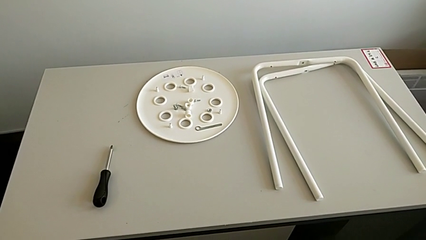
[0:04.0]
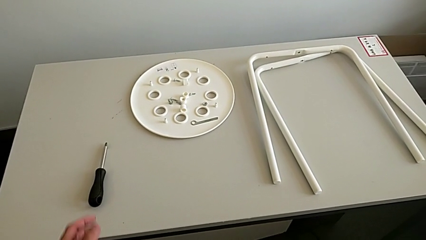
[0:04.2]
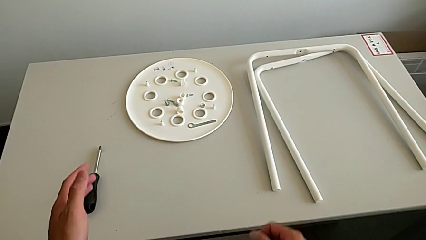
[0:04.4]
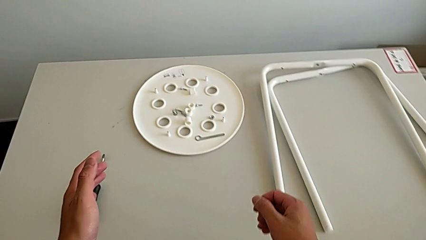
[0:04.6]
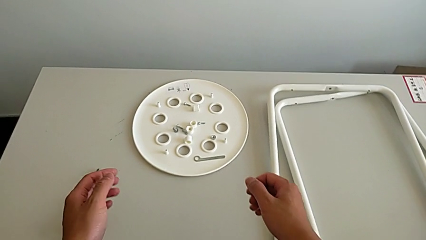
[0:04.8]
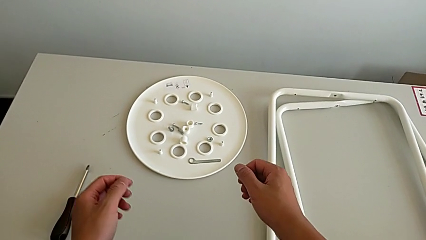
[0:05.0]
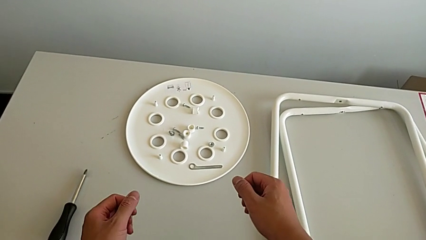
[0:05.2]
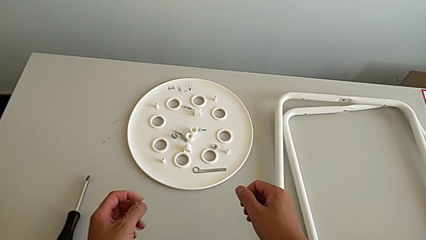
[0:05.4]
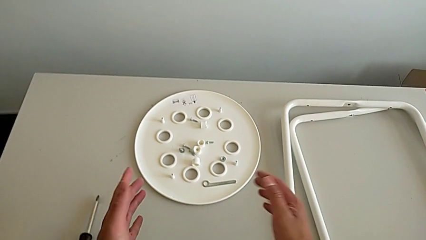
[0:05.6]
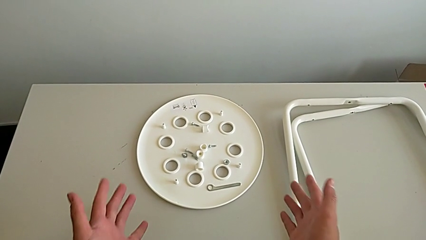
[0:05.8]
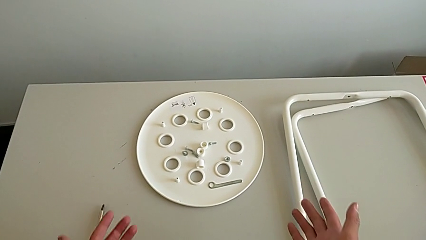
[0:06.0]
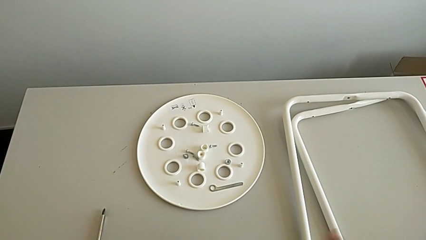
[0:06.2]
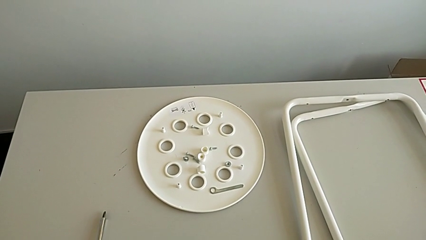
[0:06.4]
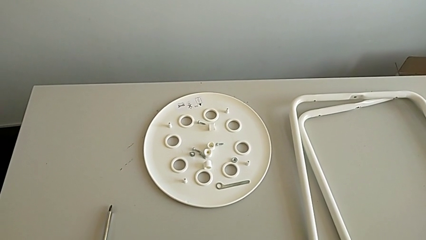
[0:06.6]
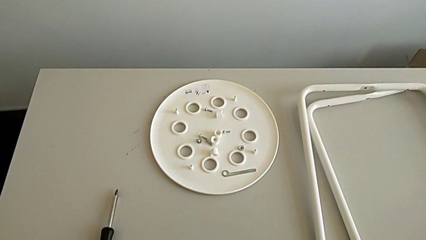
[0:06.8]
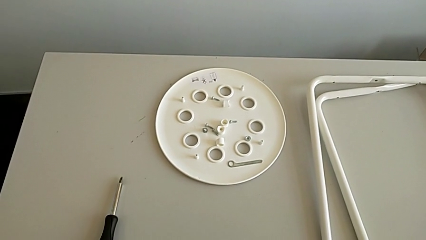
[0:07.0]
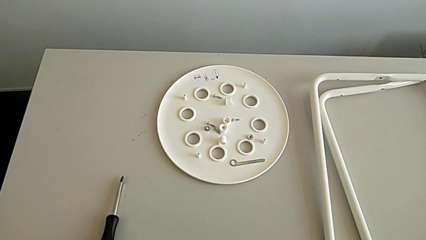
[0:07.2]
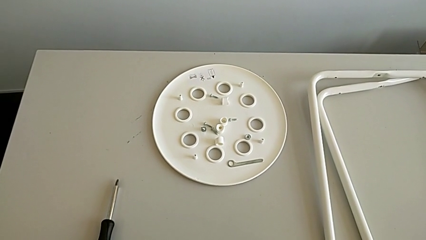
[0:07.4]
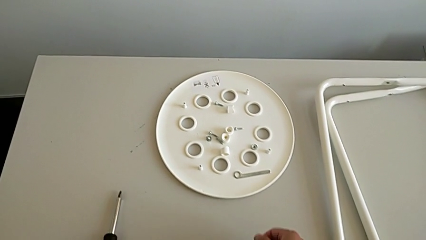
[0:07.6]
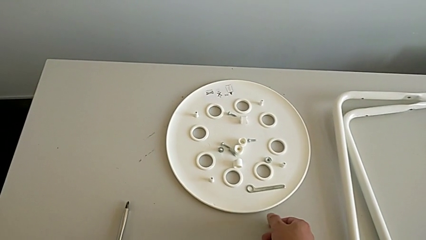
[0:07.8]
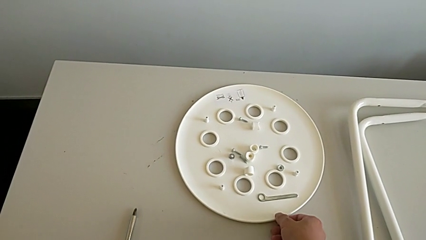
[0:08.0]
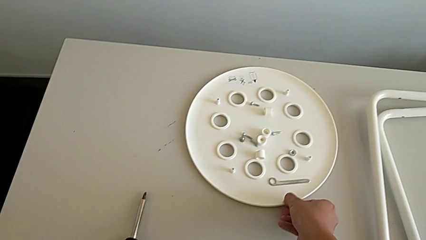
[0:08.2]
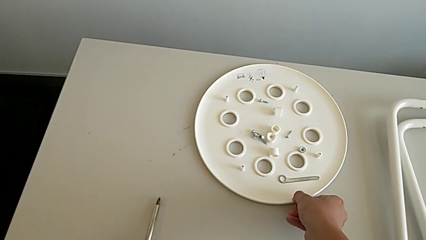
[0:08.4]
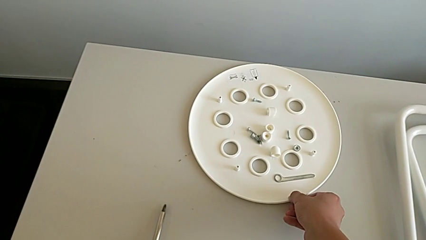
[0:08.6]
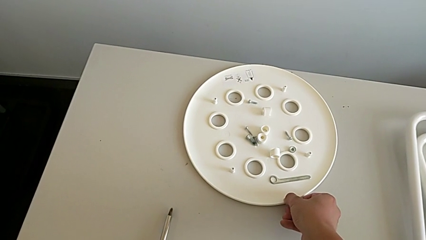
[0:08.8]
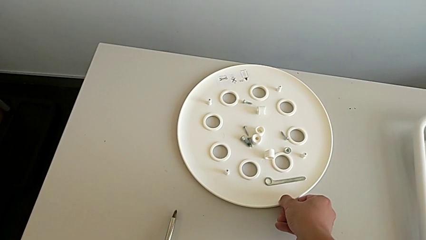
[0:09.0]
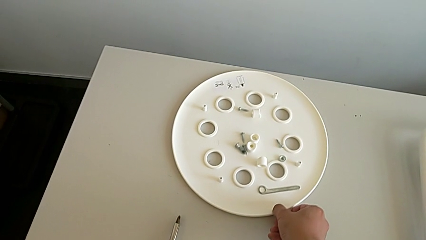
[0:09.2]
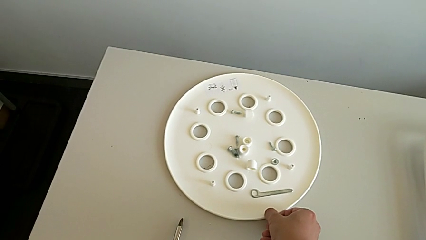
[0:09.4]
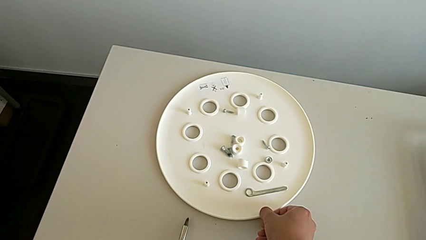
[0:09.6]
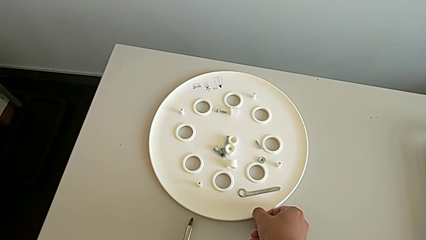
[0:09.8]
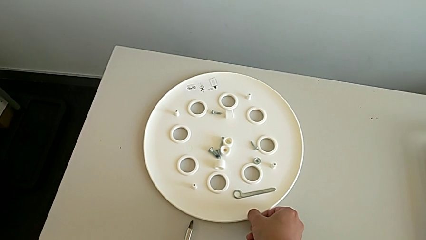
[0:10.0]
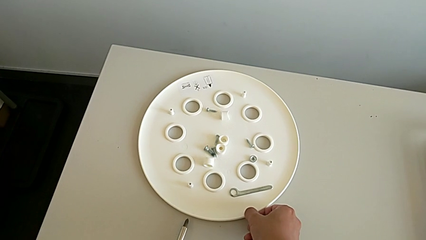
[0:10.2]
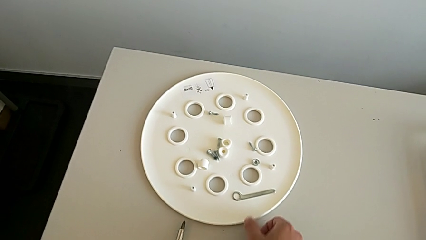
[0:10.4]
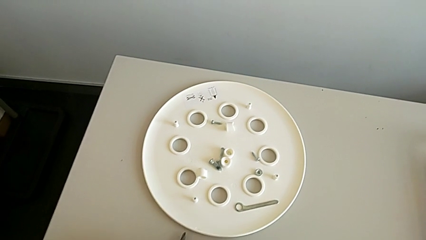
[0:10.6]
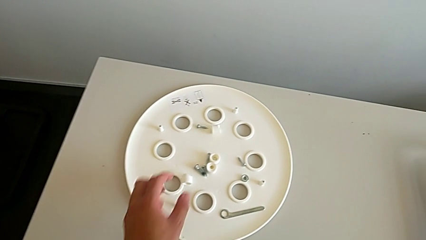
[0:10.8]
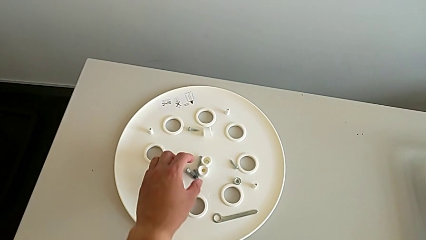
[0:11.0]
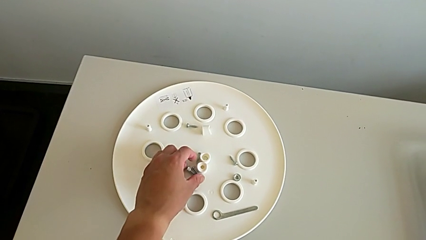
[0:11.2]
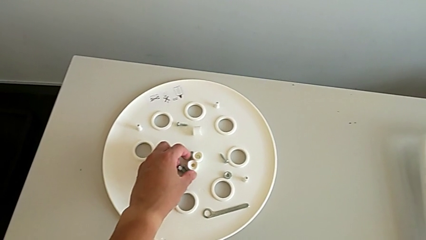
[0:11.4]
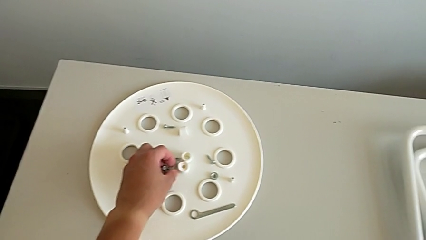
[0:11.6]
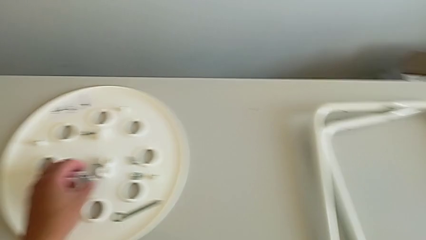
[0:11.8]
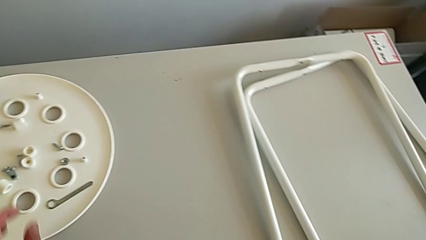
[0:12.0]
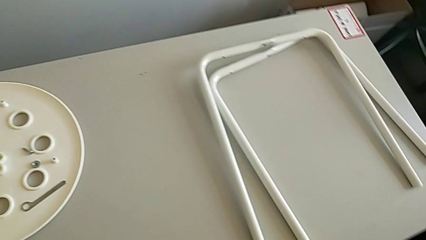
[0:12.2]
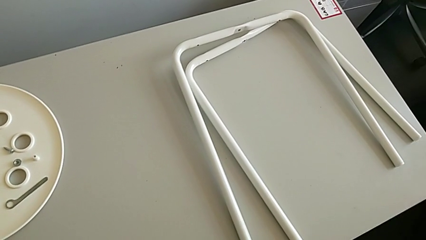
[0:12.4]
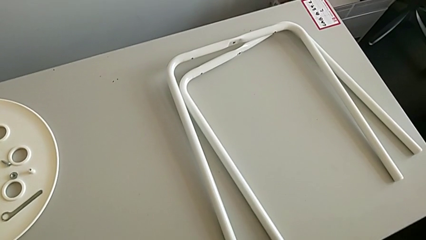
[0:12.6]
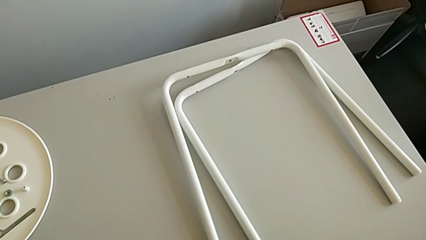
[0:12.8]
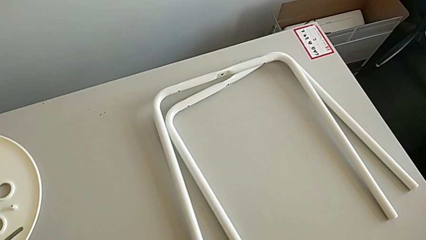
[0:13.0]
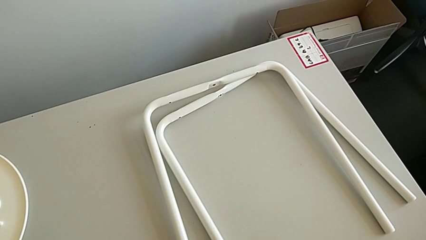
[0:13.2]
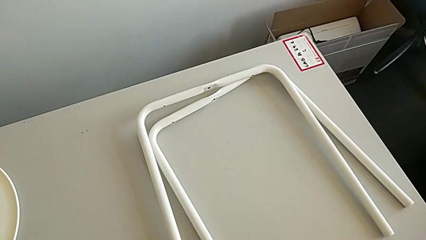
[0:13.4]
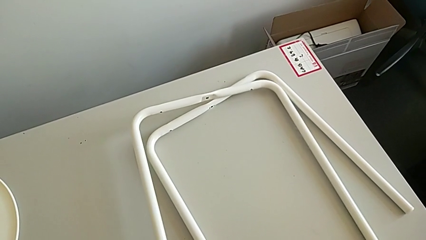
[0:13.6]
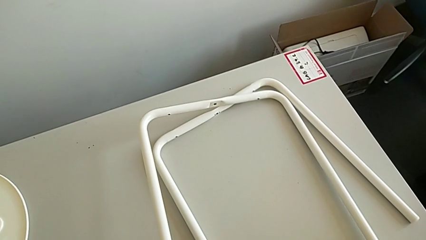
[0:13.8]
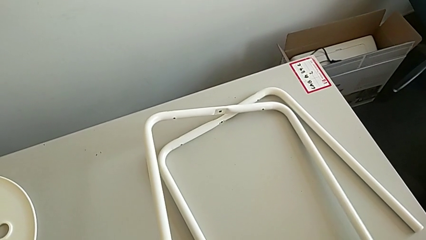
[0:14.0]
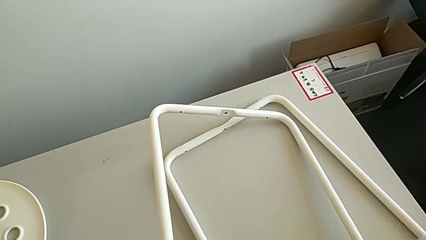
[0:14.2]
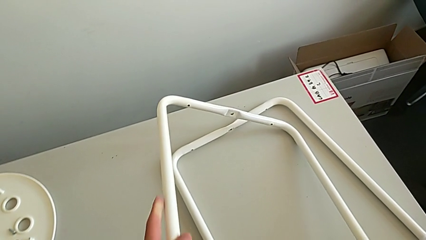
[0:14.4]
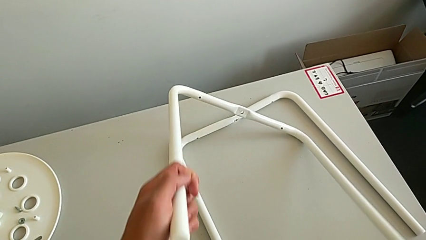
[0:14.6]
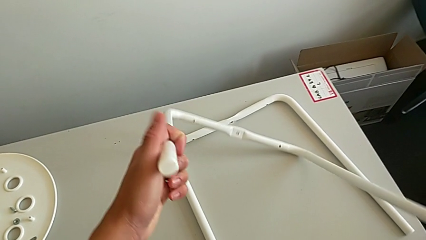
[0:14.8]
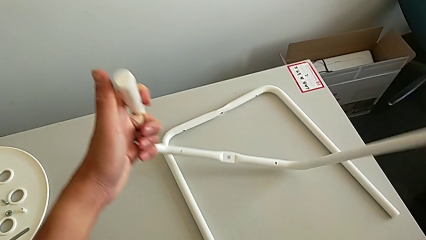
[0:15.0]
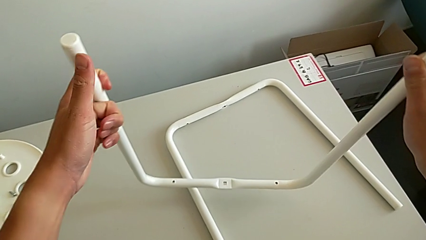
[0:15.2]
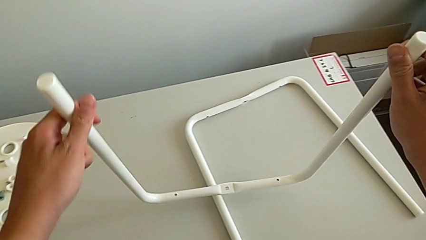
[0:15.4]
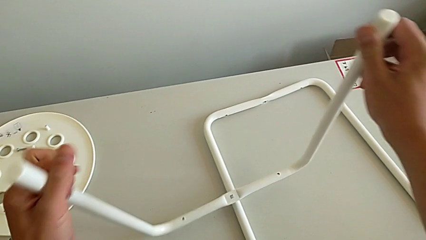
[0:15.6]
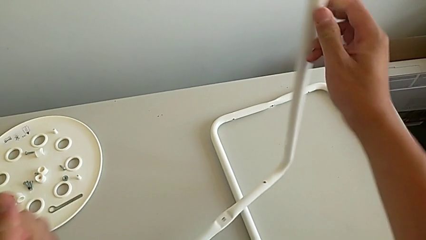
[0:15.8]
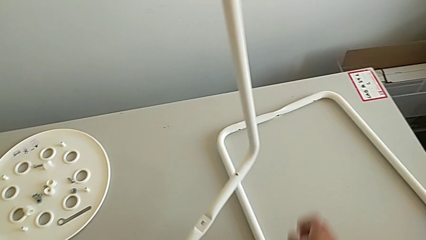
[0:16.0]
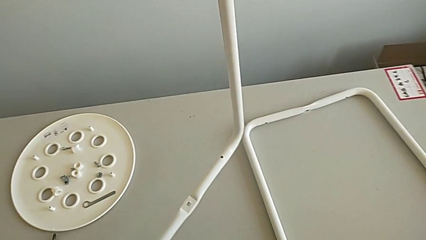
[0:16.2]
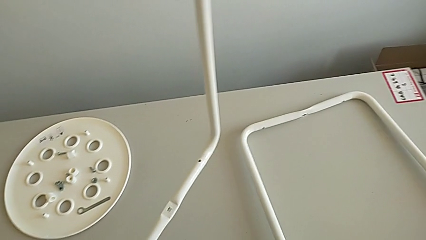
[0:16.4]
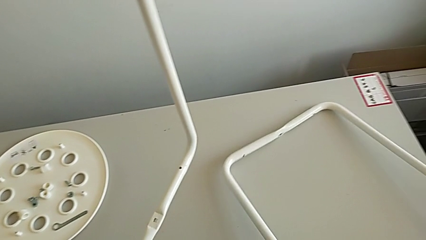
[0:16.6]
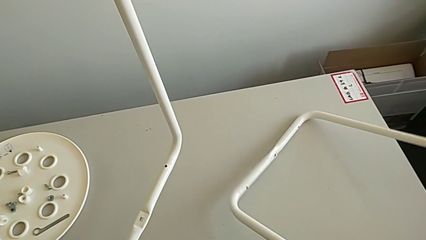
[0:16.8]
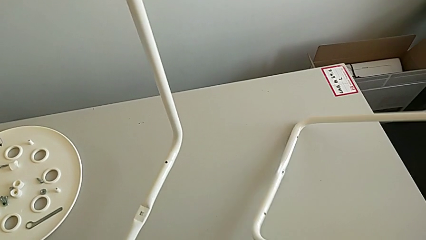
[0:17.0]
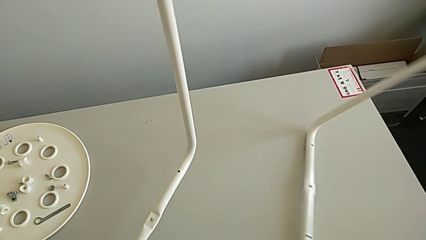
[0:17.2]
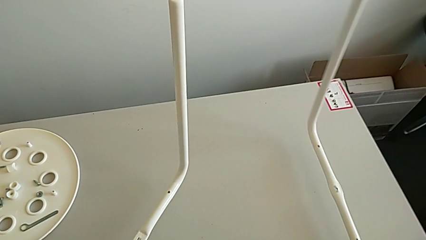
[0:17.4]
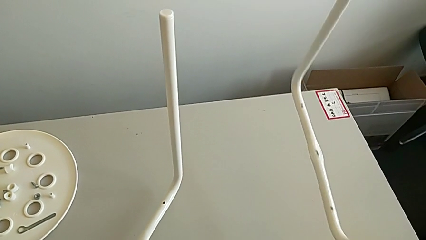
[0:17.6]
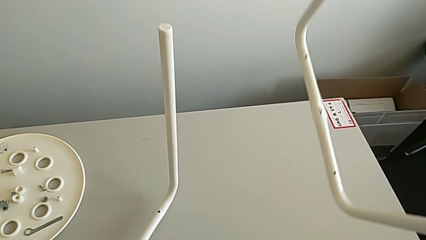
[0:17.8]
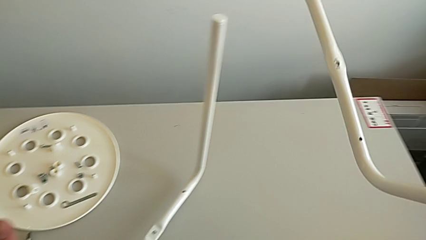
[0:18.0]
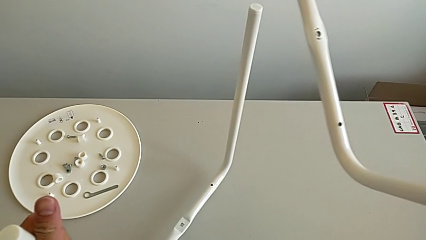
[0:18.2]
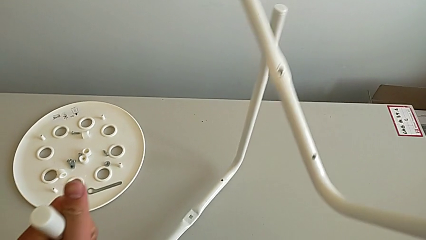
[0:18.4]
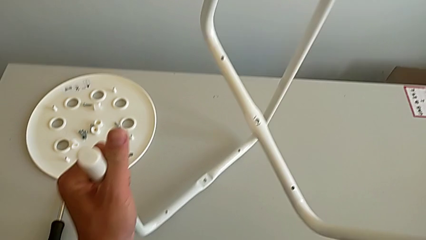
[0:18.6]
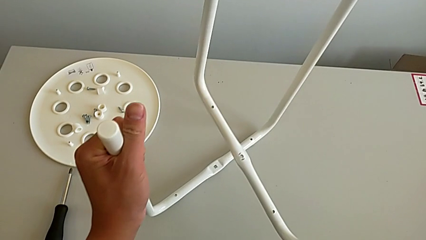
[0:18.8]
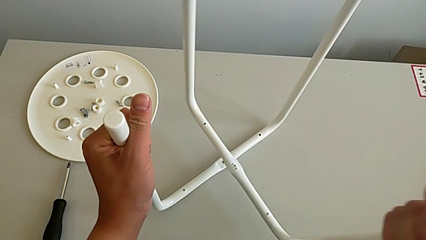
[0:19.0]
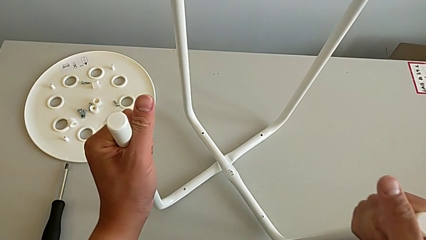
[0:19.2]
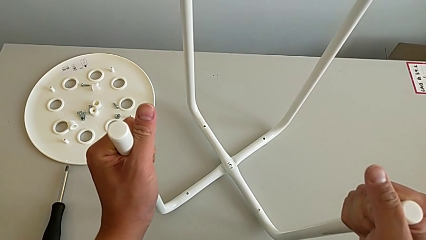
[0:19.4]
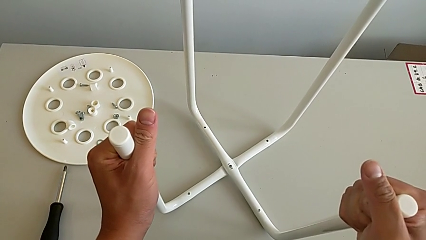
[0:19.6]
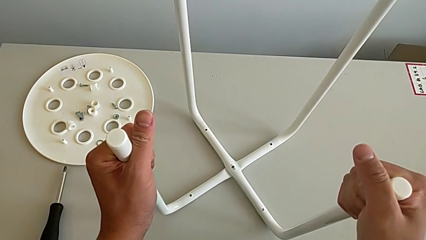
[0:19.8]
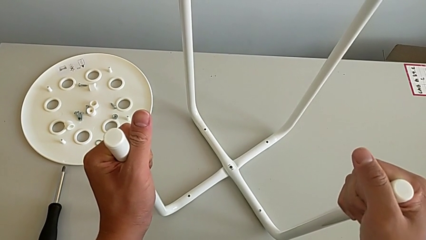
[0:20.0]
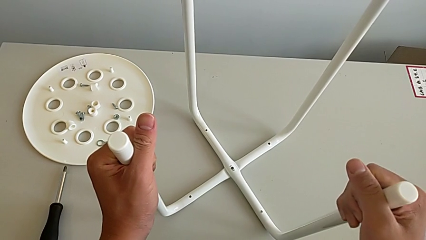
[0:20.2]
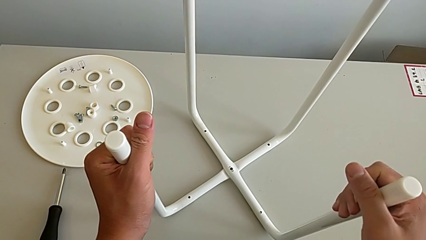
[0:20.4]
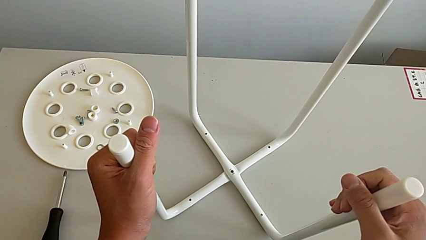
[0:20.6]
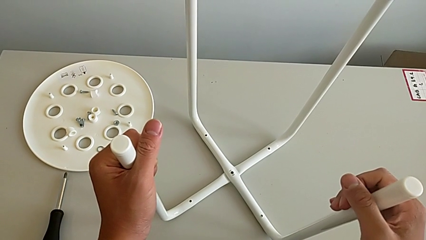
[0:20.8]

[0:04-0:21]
The camera wearer is assembling the legs. They wrongly approach the stool, slide the seat and grab the screw. They approach the leg, lift the first leg, lift the second leg, wrongly place the first leg and align the leg.
